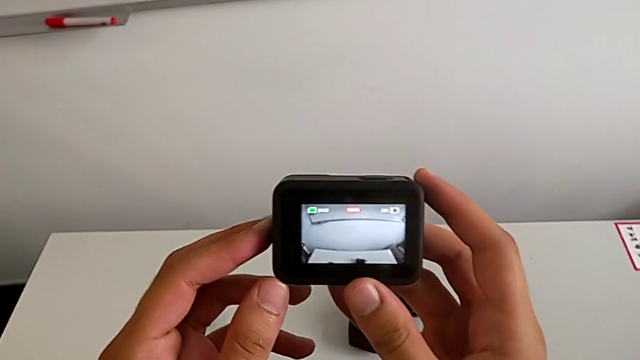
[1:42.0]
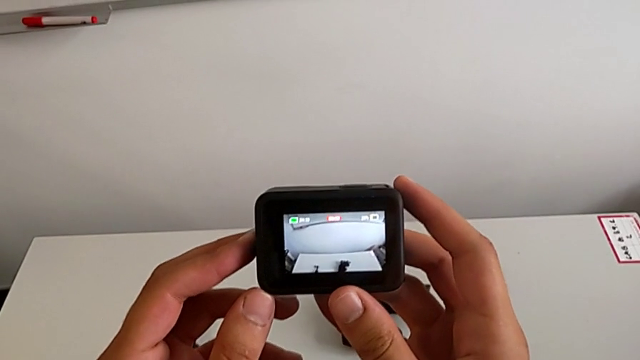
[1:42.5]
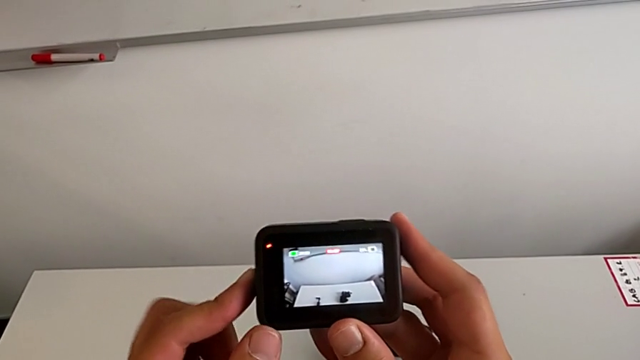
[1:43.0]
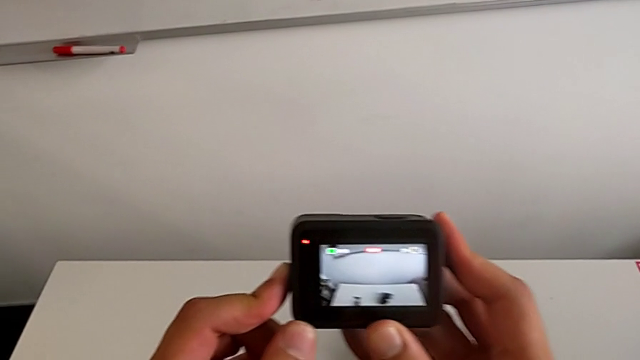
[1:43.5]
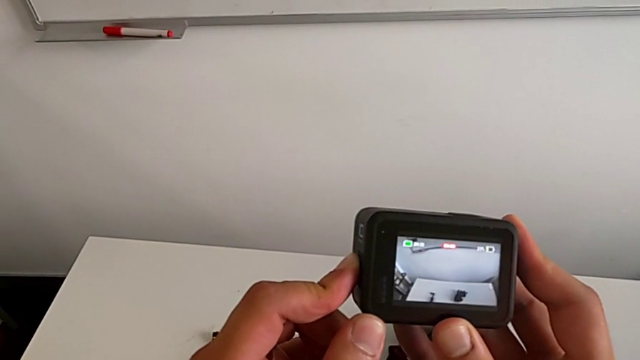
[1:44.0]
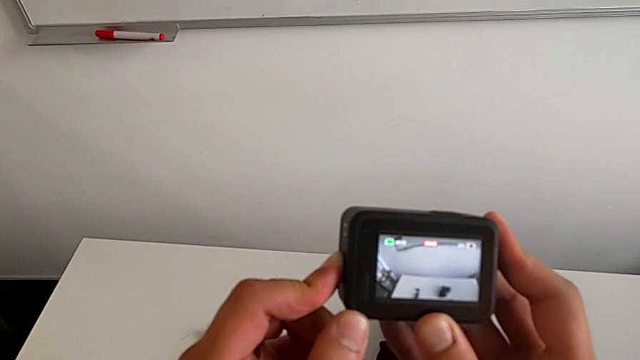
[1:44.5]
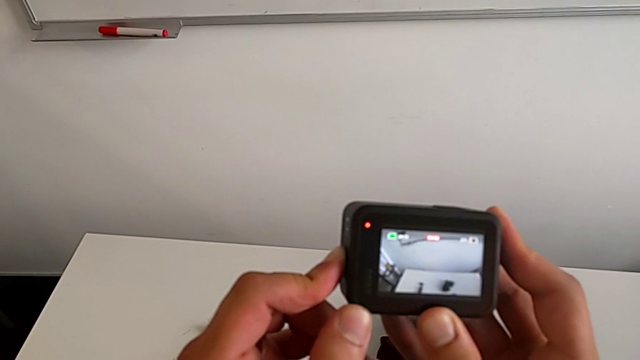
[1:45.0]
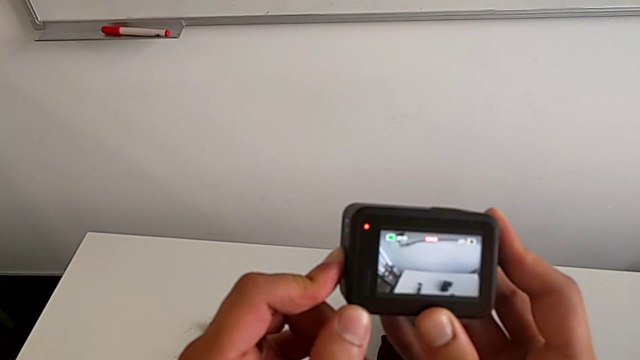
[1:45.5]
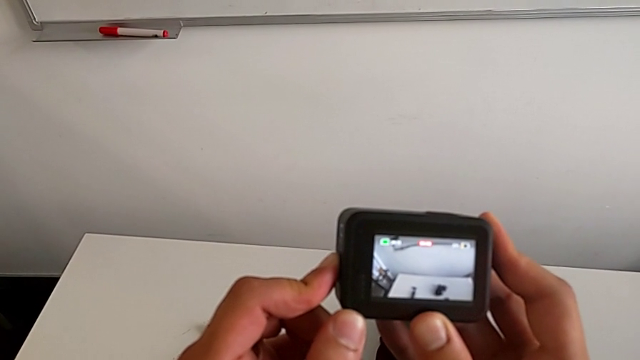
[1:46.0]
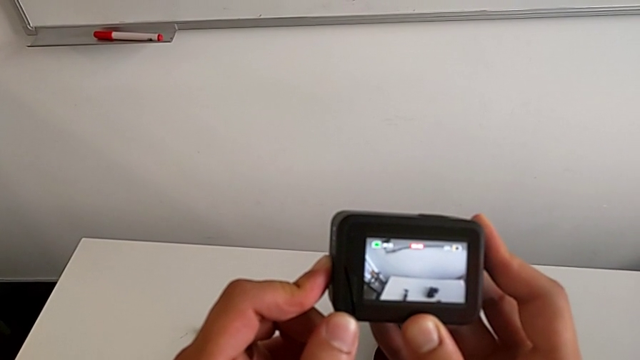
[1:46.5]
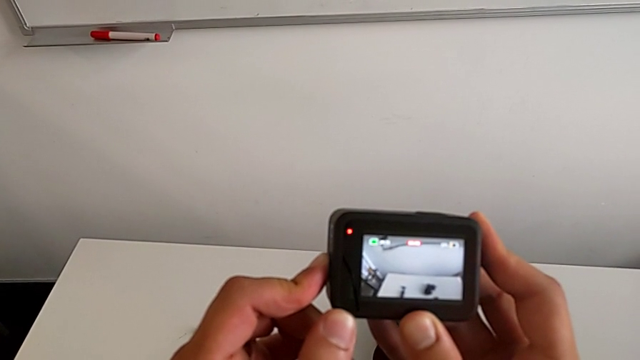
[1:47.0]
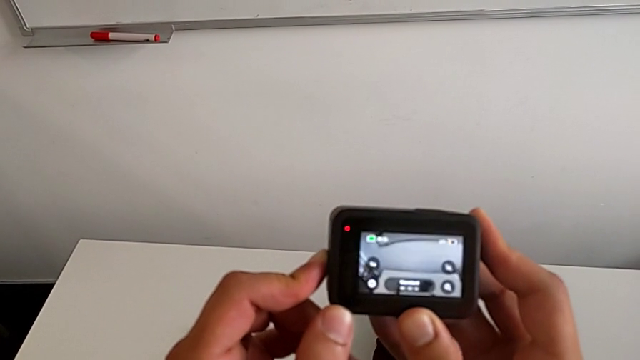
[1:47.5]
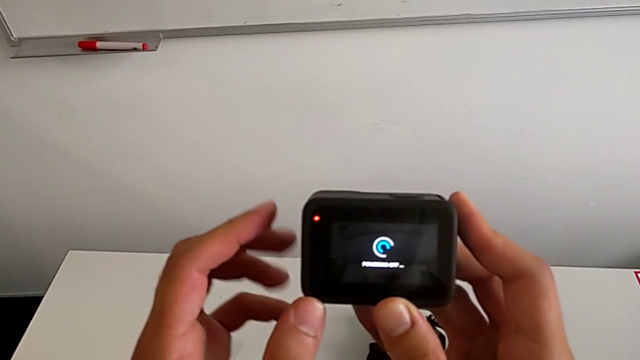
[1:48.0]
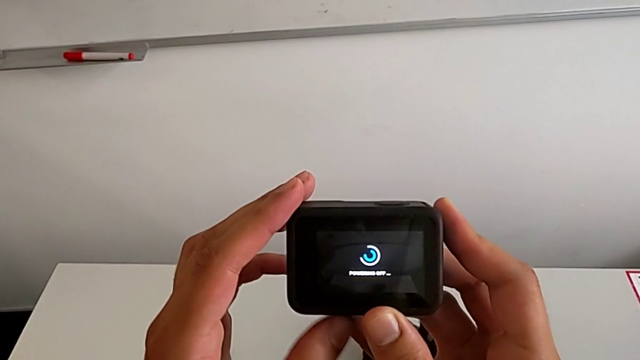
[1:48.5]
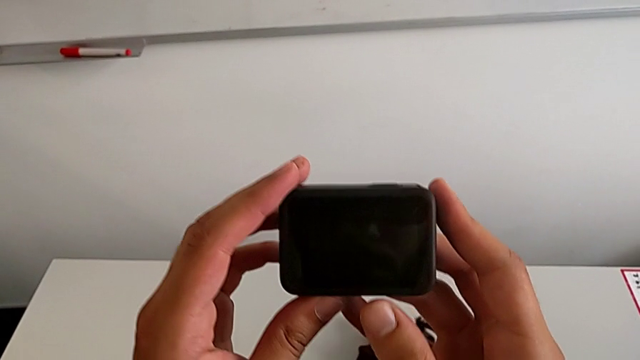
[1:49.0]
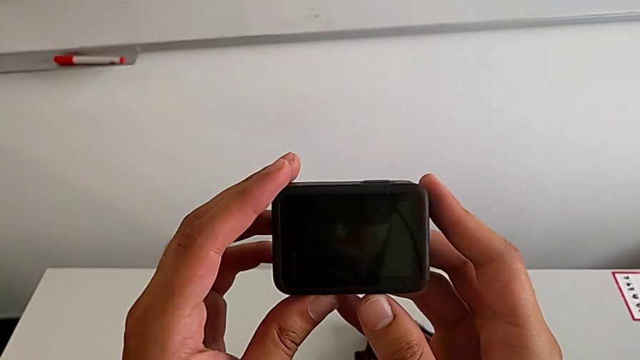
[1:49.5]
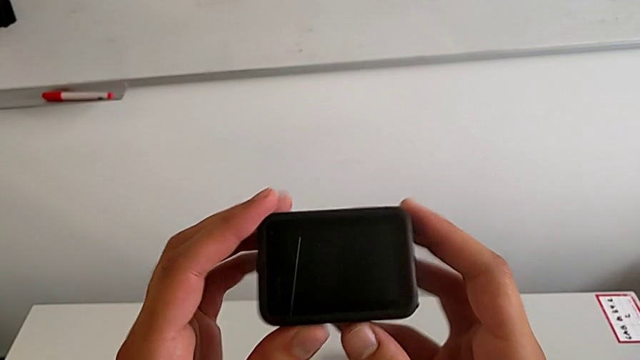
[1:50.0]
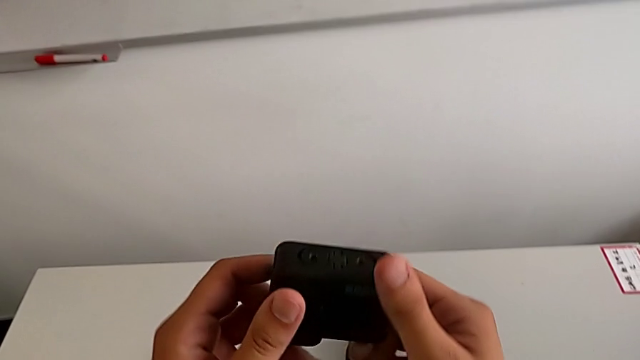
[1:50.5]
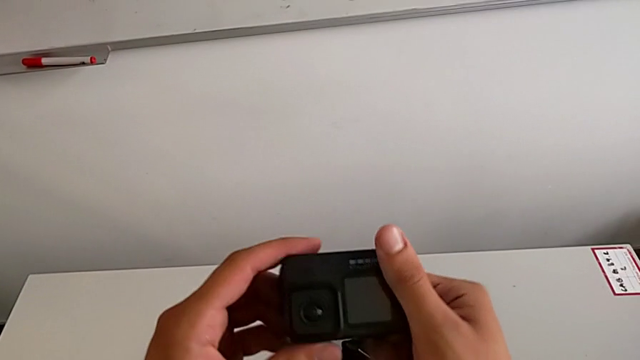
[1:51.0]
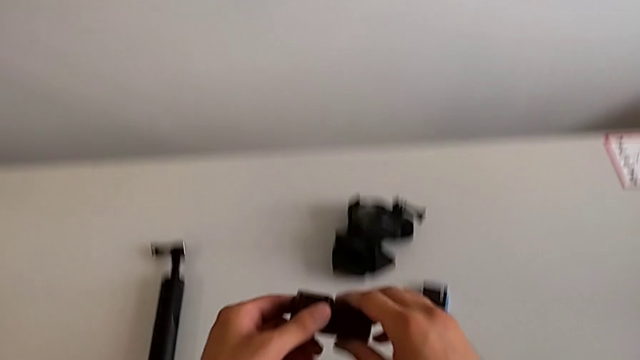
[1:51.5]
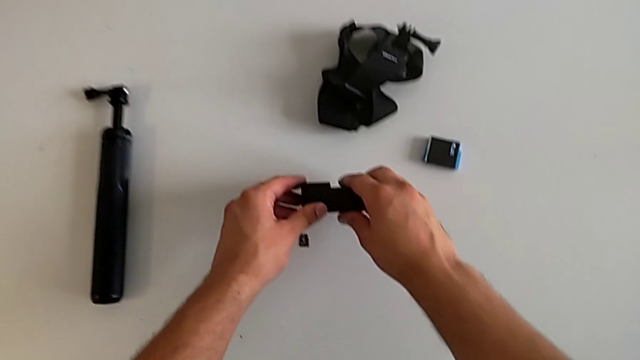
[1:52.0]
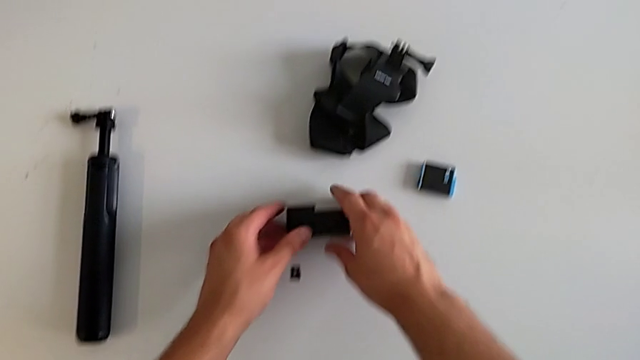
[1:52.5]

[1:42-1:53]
The camera wearer turns off their GoPro. They press the power button, turn off the GoPro, place it, rotate it and place it.

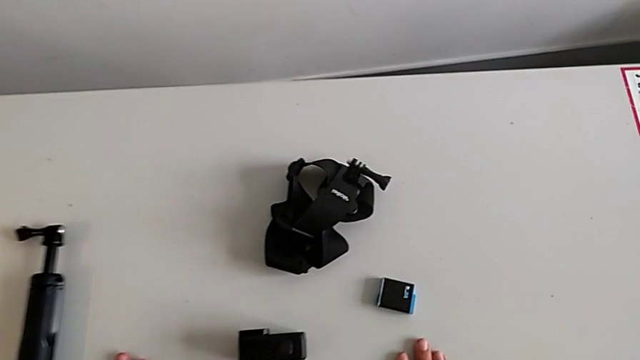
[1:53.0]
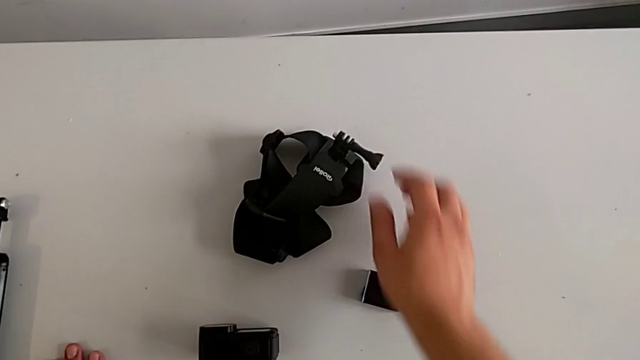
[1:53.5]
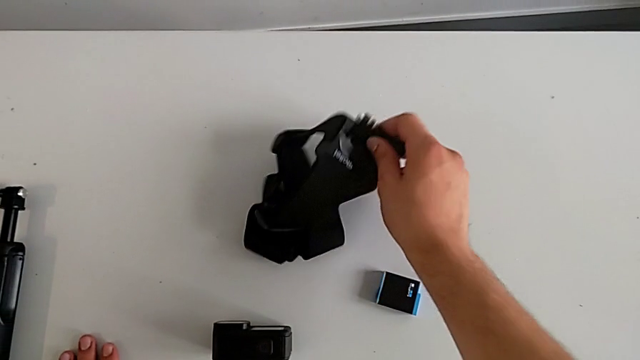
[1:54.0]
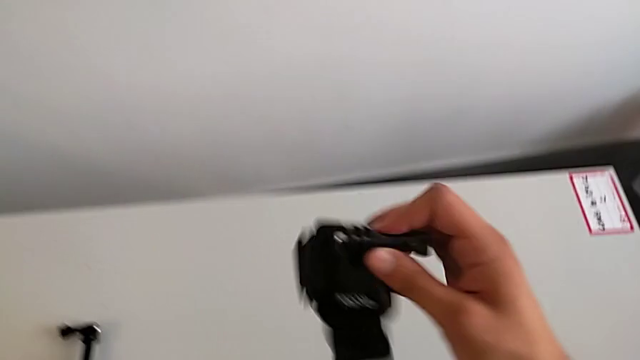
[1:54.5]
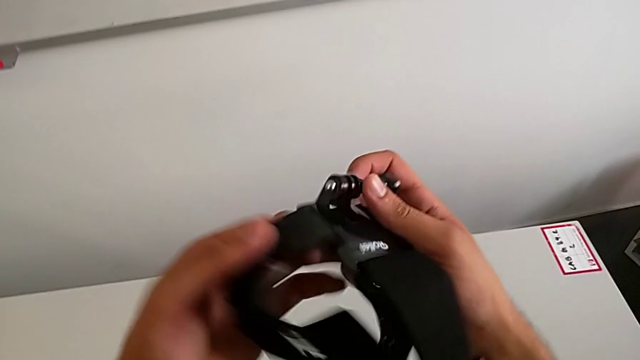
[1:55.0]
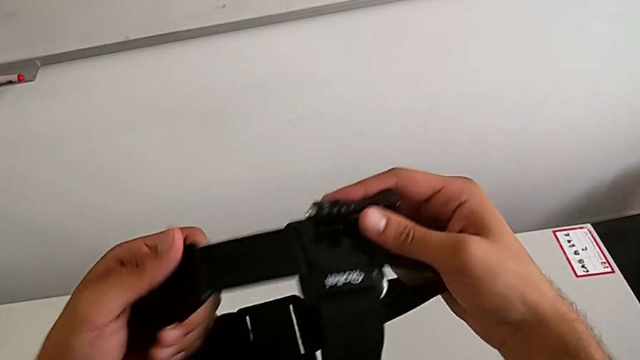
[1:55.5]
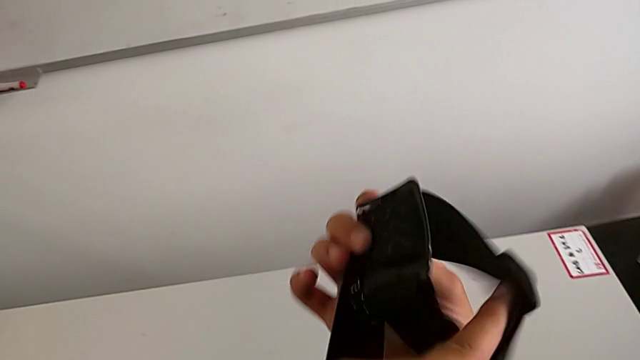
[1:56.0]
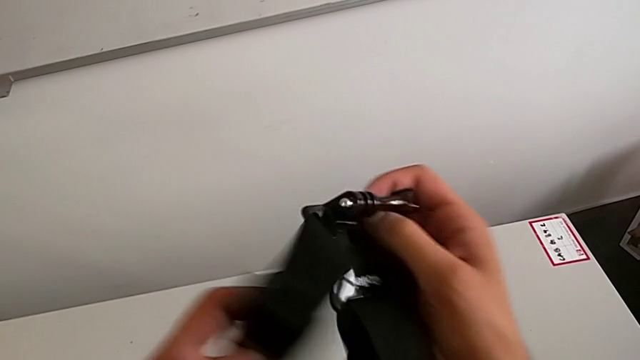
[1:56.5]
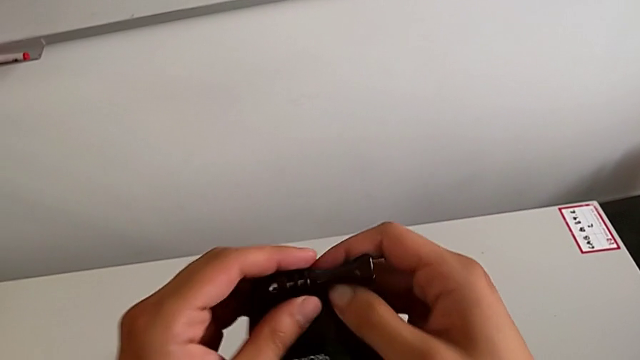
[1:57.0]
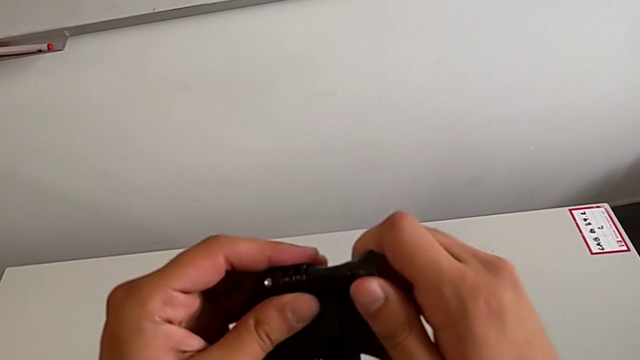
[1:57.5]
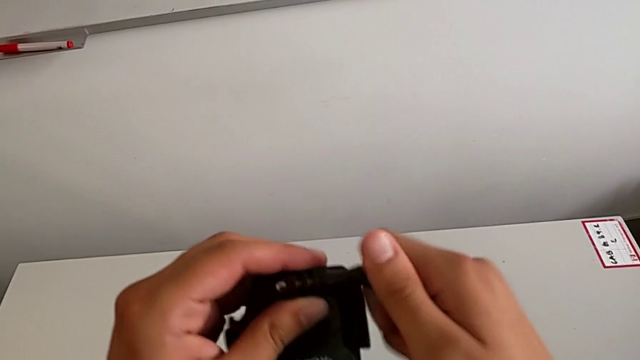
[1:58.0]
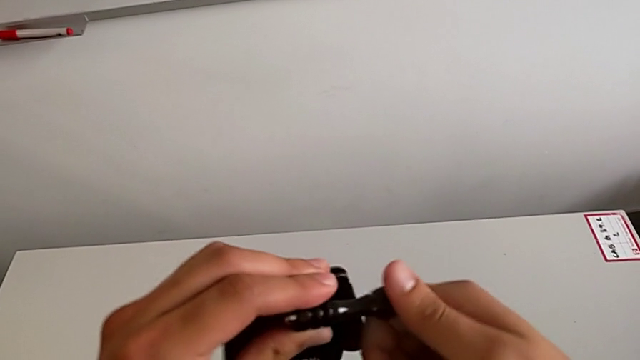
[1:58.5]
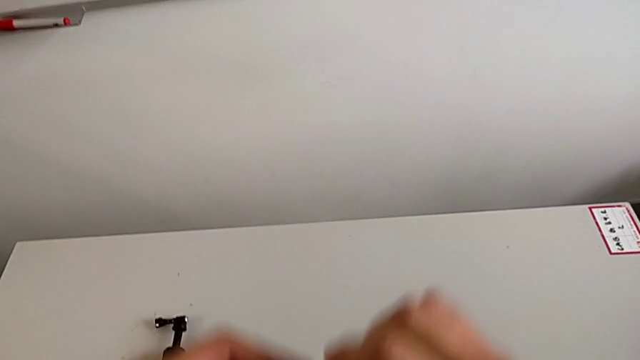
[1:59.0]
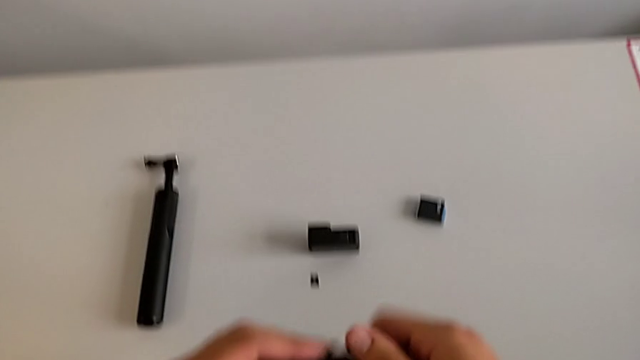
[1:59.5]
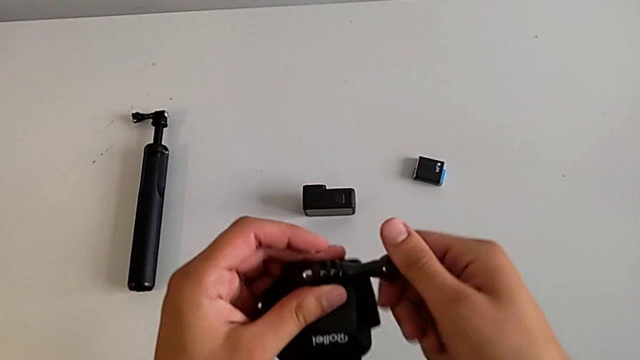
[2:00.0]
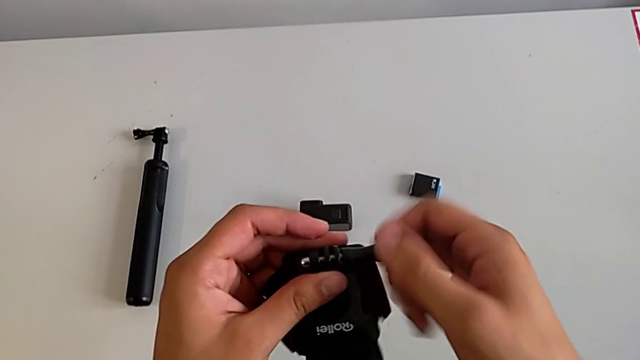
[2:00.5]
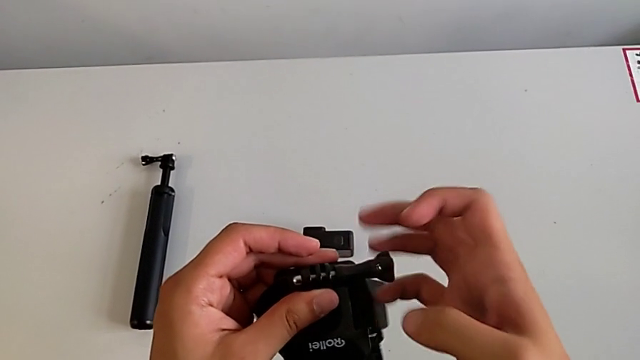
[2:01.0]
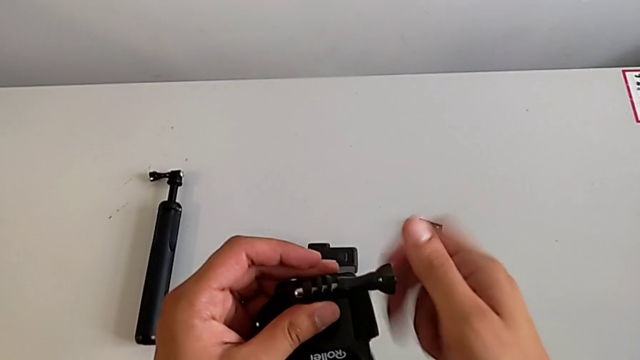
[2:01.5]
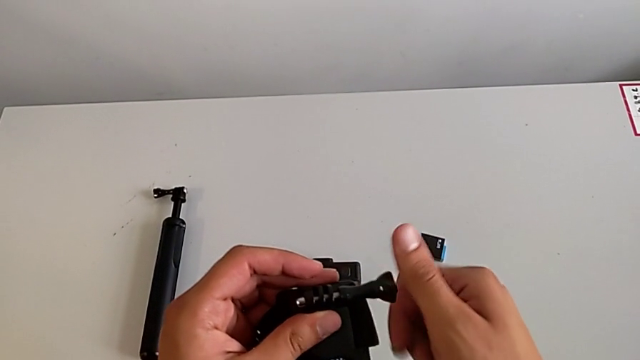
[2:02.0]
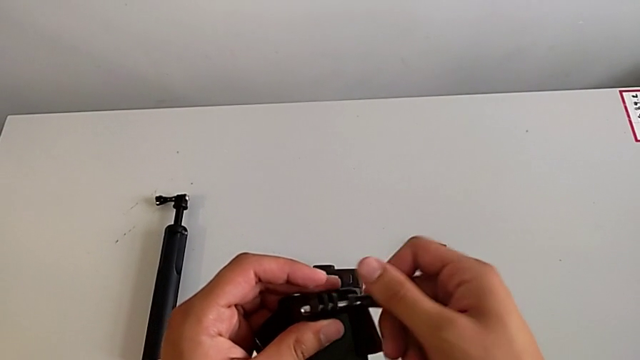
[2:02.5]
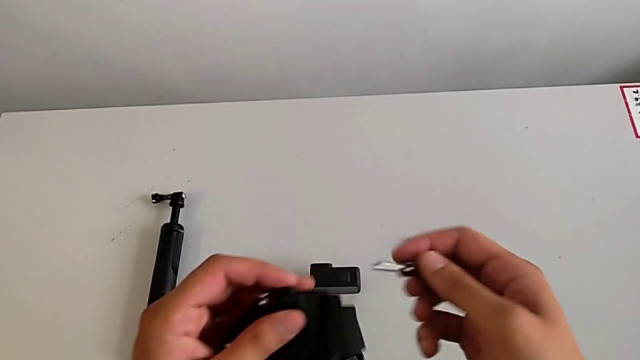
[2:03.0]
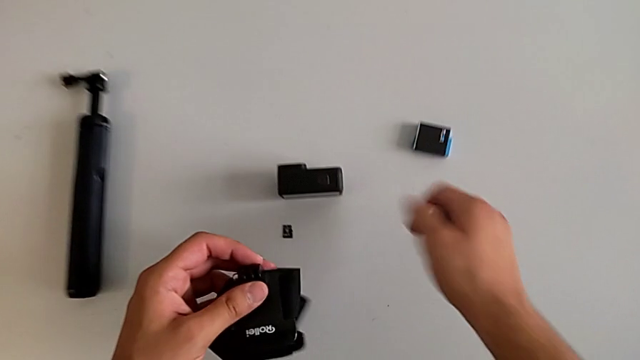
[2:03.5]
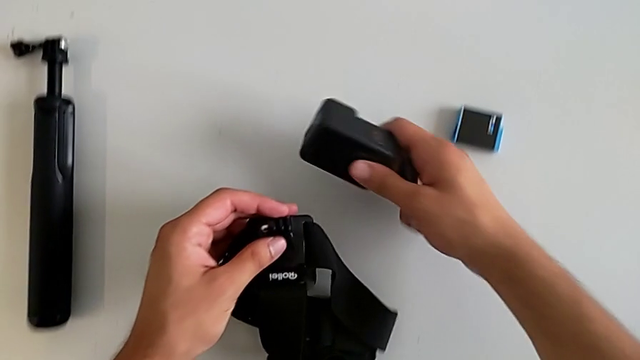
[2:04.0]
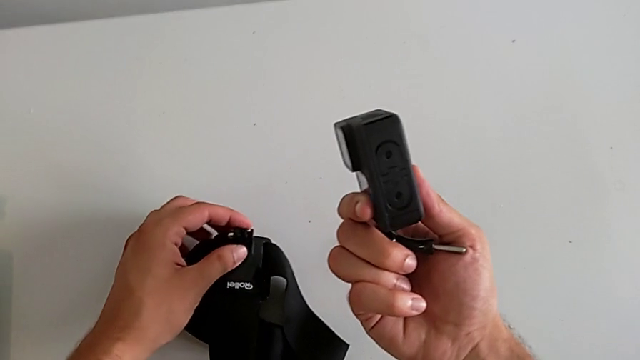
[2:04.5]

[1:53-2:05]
The camera wearer is mounting the strap onto the GoPro. They grab the strap, lift it, unscrew the mounting peg and grab the GoPro.
